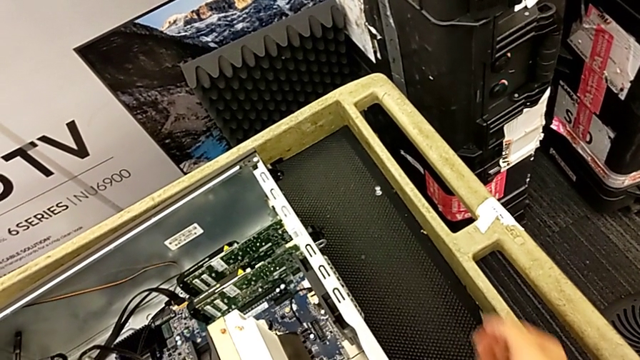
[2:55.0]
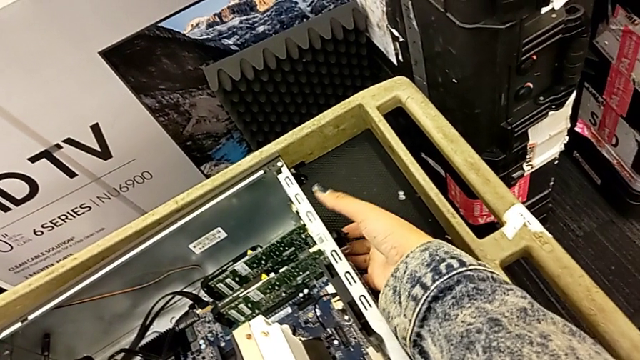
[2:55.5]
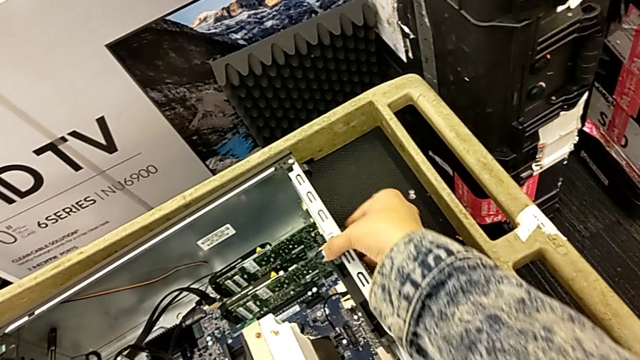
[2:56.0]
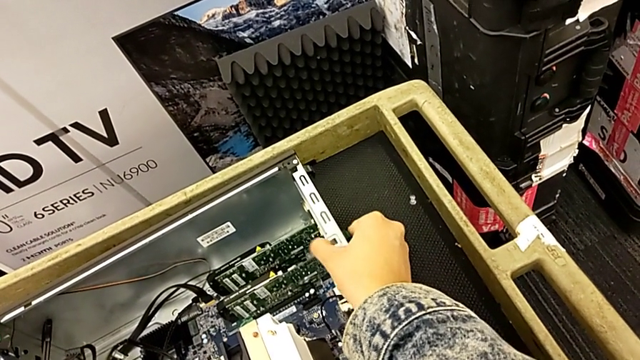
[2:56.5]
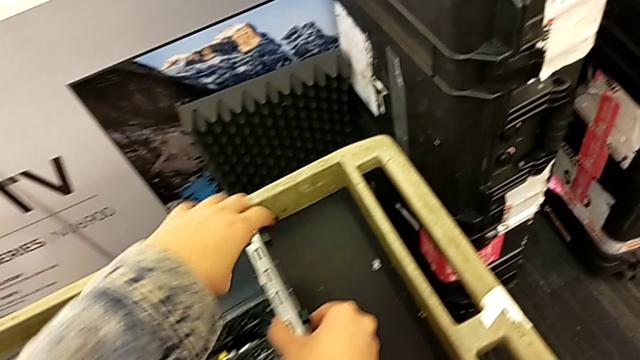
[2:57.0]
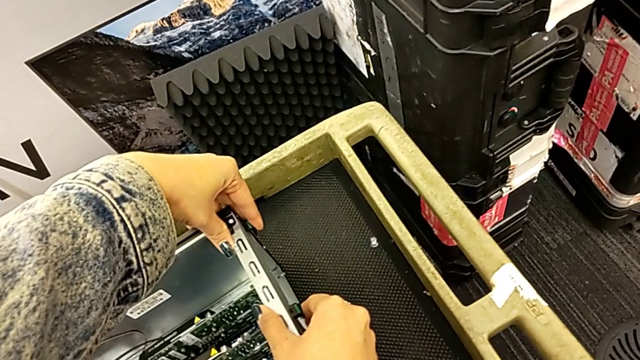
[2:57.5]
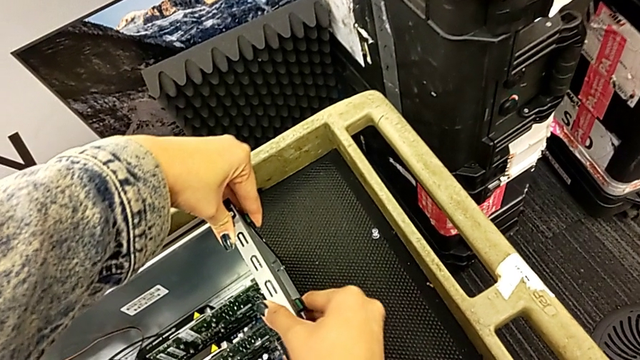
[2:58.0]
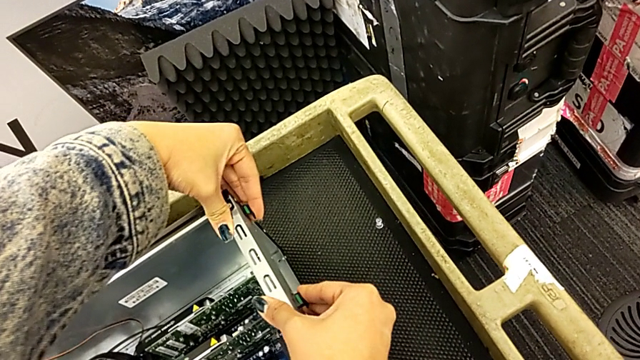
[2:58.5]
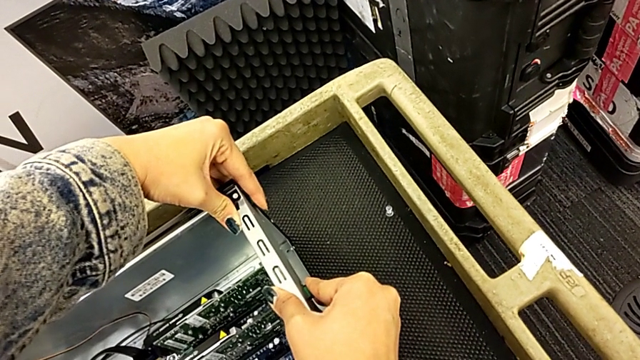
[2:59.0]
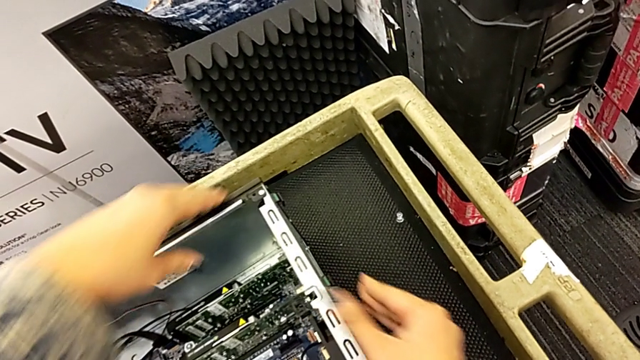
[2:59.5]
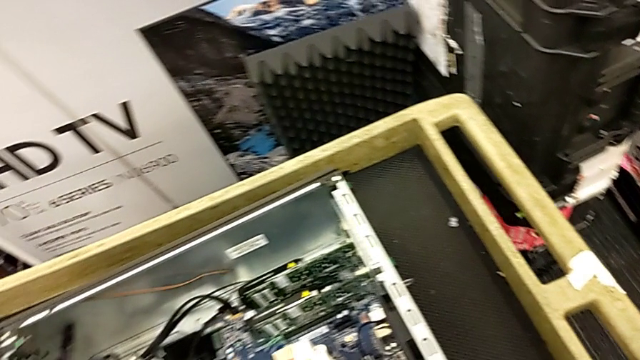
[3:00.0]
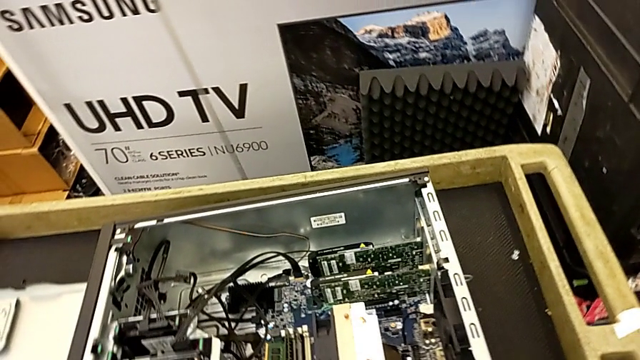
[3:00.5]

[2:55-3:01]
The camera wearer is inserting the graphic cards. They lock the computer tab.

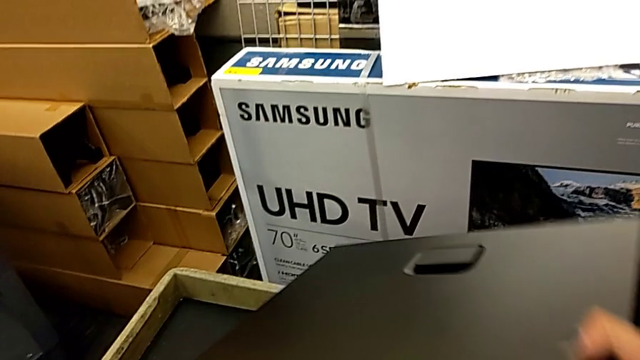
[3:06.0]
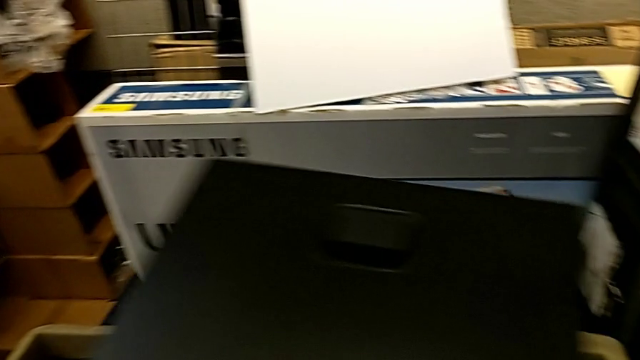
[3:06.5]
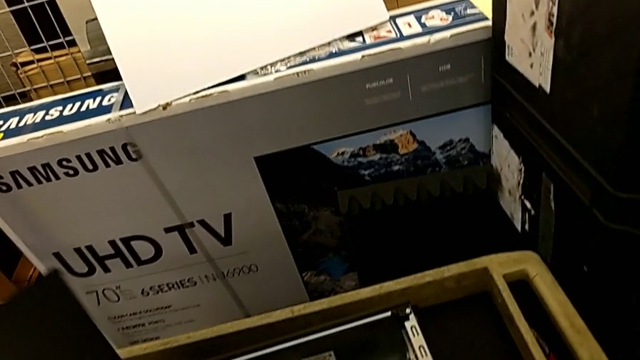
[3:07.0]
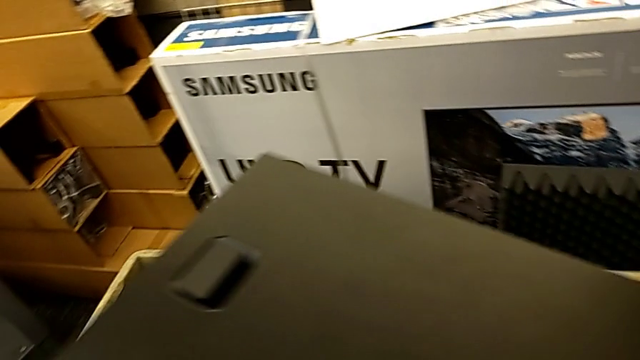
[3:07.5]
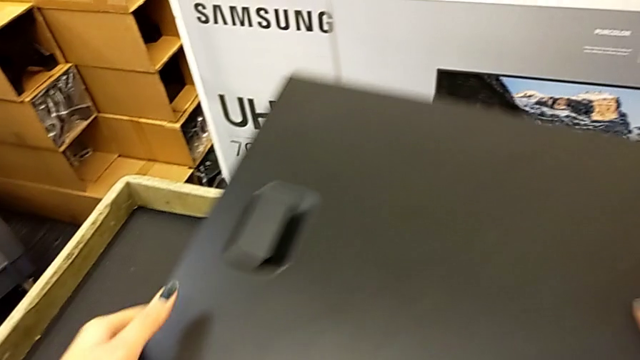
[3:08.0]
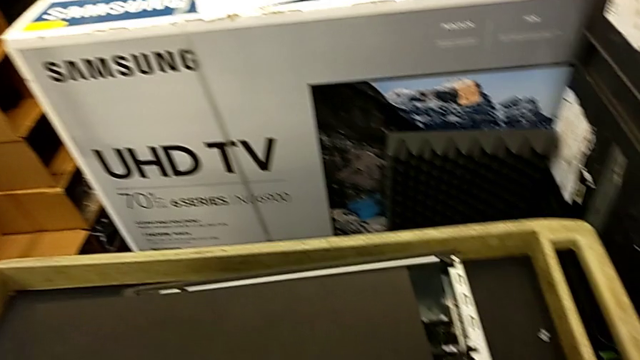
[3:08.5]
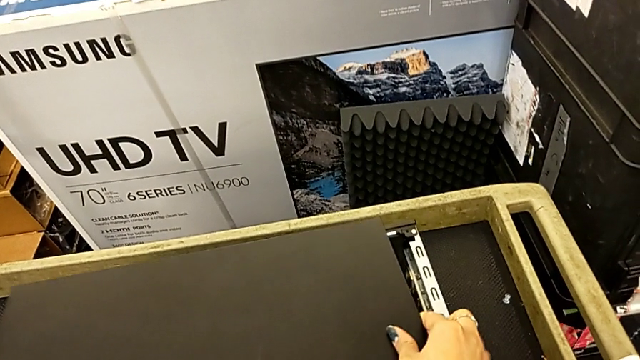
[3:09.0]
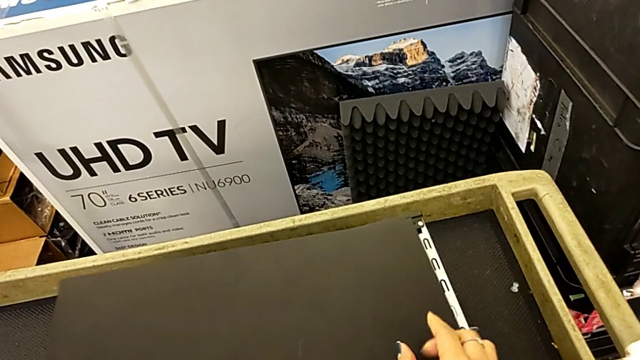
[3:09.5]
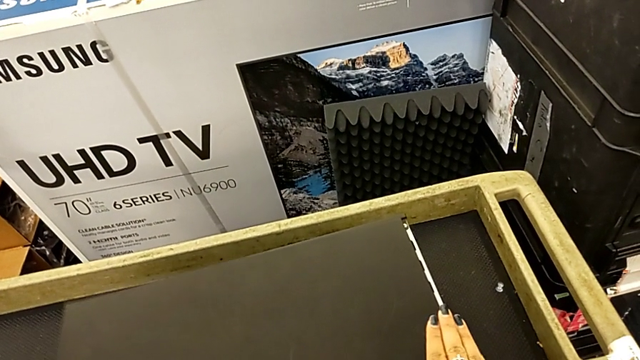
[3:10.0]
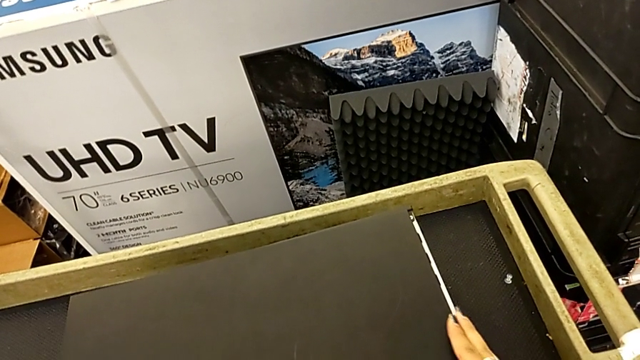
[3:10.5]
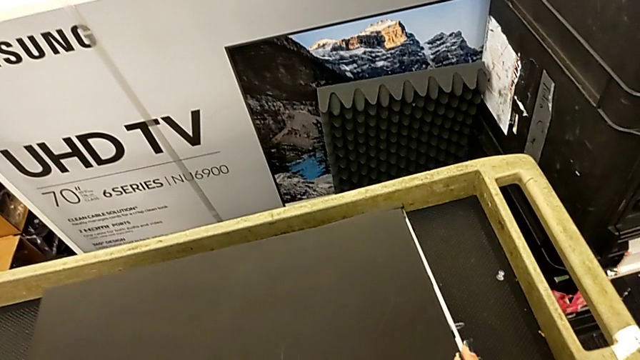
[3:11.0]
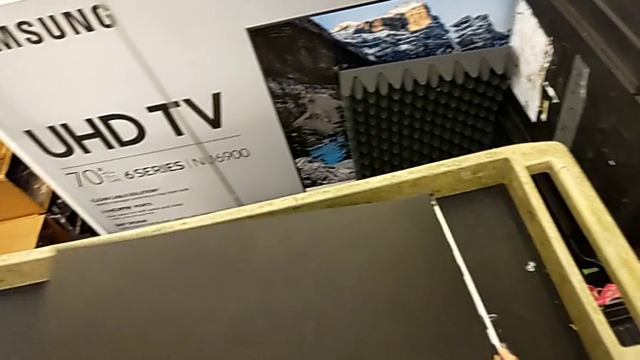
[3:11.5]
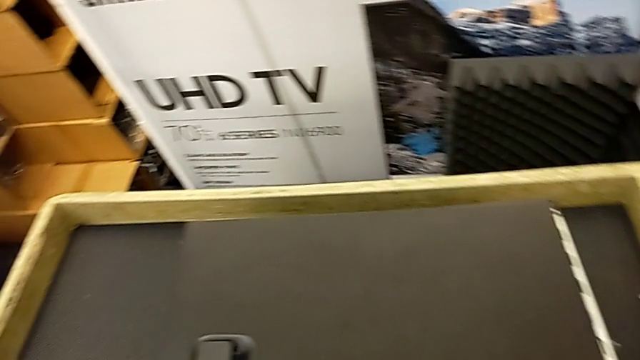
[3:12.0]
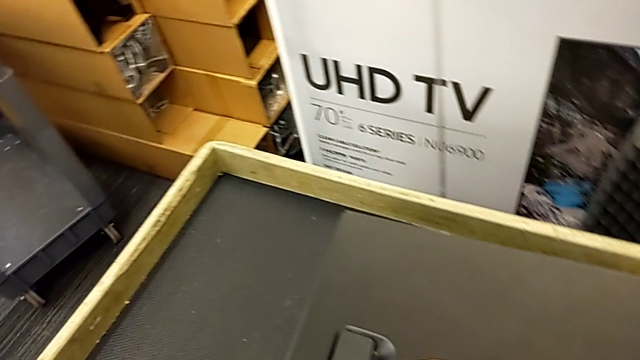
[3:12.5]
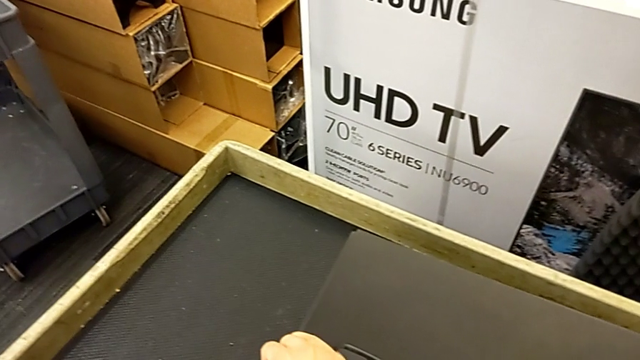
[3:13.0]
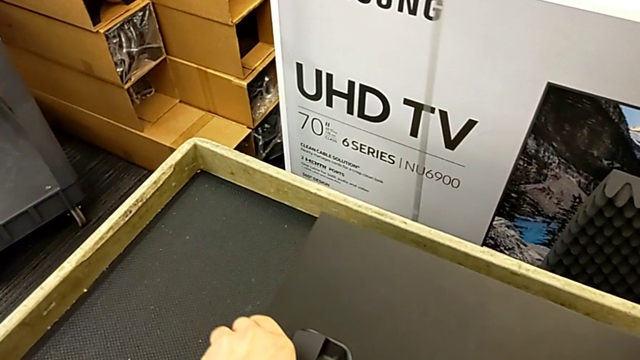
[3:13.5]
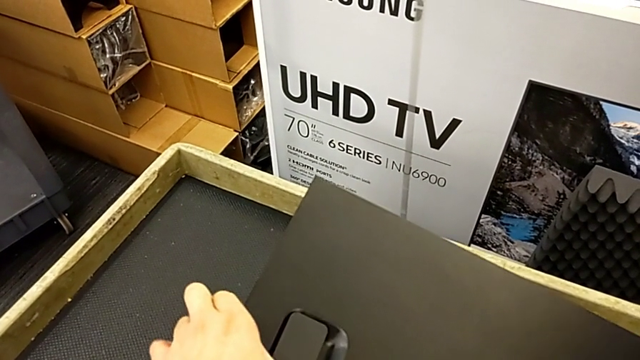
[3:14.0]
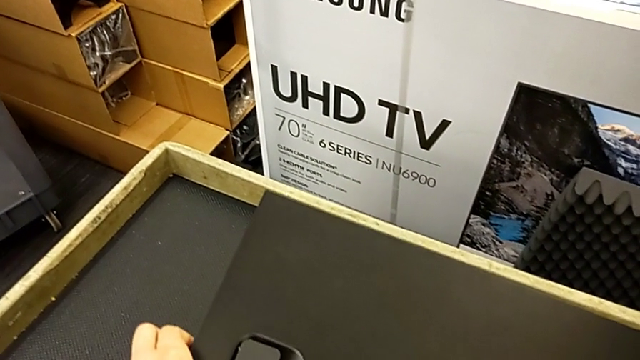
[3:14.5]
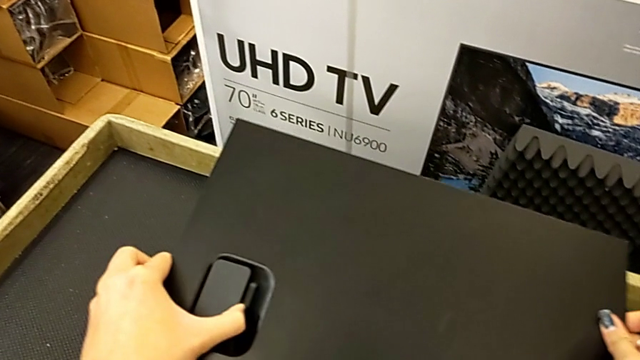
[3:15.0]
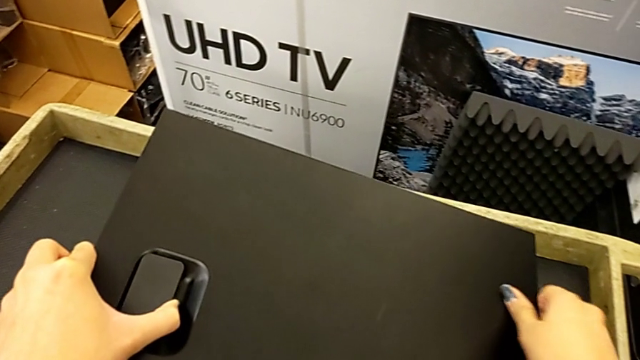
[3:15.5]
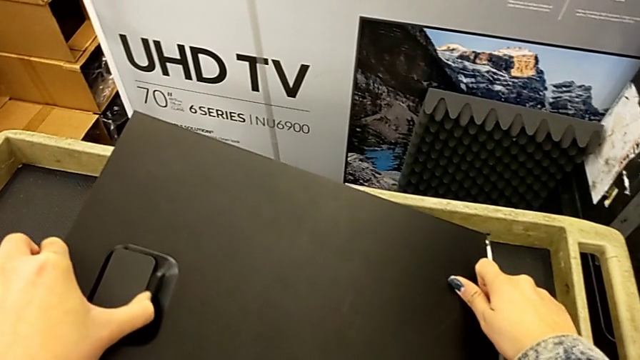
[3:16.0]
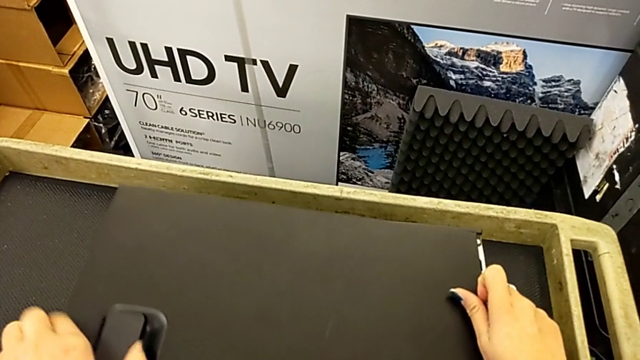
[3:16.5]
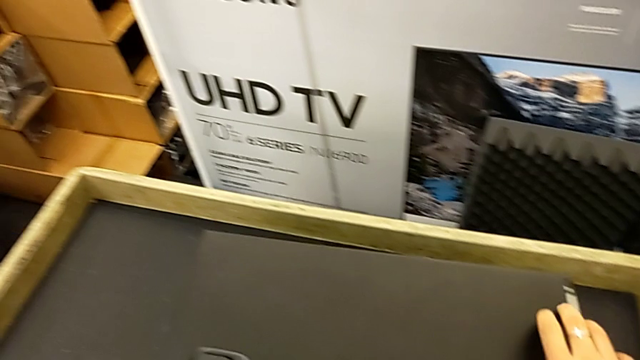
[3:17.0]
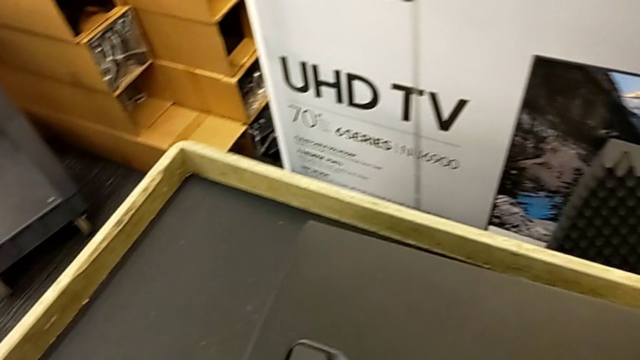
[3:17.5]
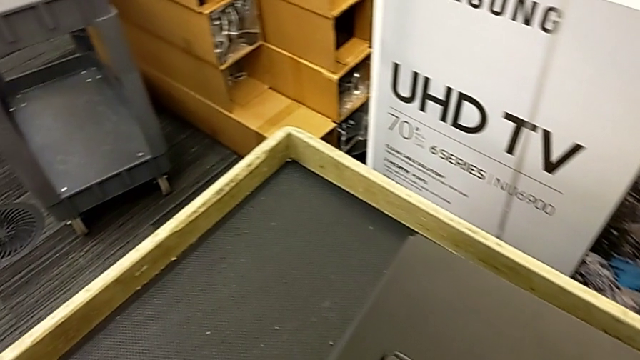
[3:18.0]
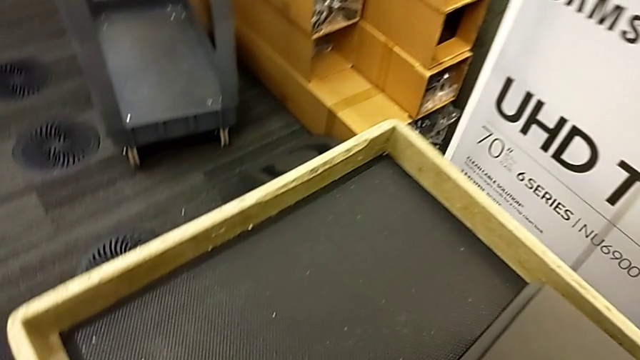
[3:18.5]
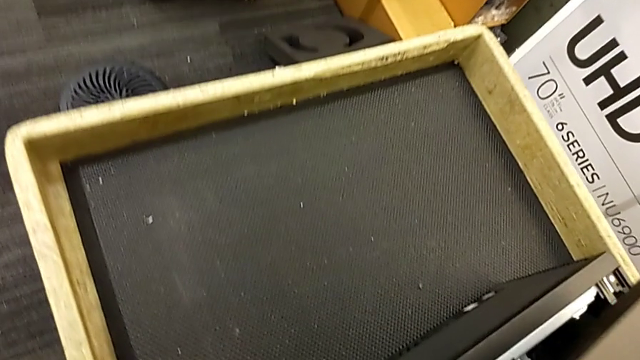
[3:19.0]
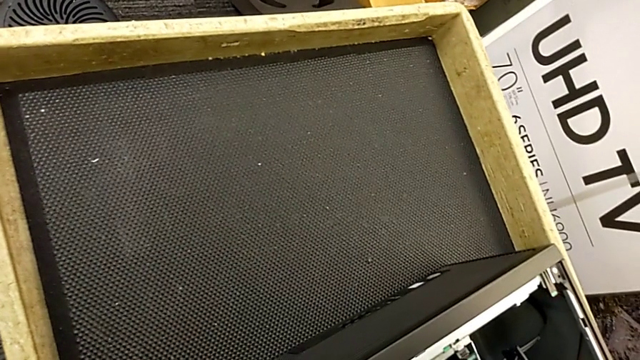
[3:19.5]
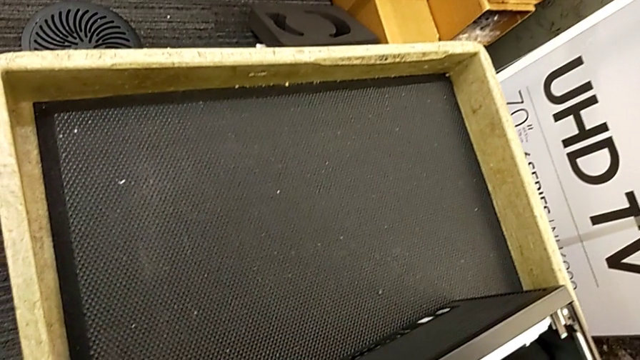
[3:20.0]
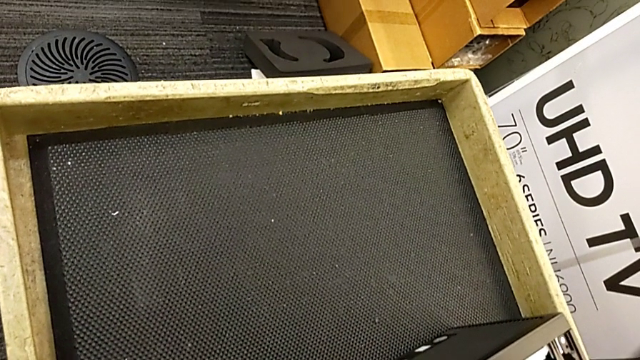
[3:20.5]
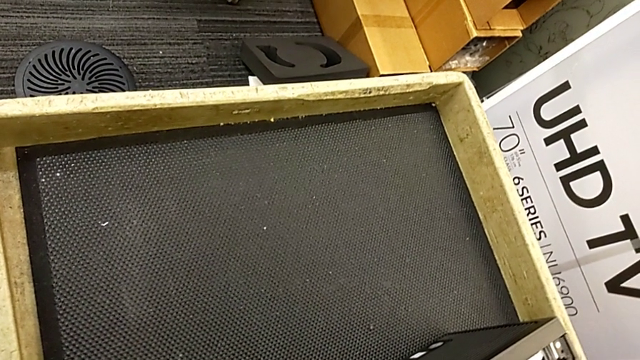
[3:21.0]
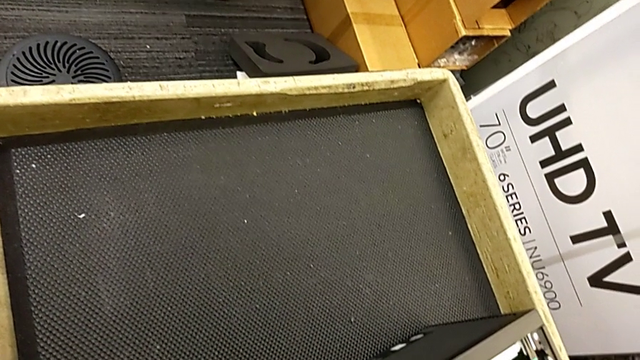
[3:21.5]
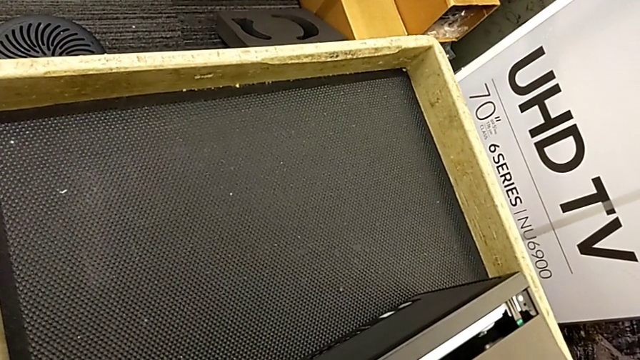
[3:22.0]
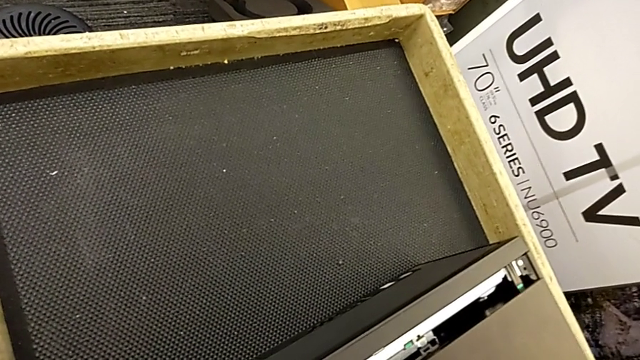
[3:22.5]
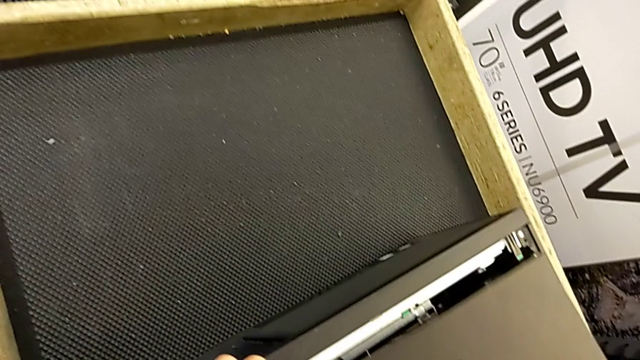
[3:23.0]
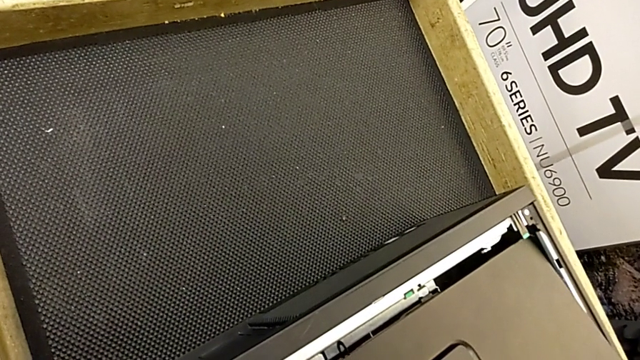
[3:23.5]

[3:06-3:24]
The camera wearer is putting the cover on. They begin to close the cover.
